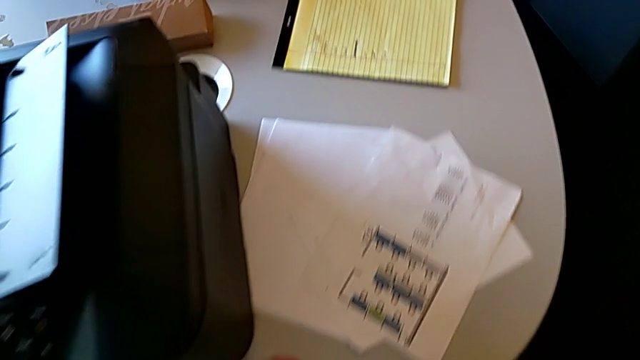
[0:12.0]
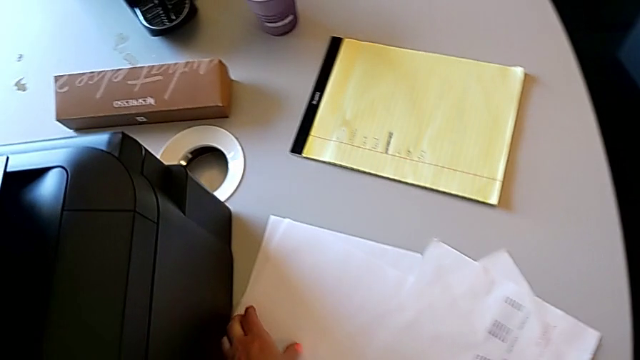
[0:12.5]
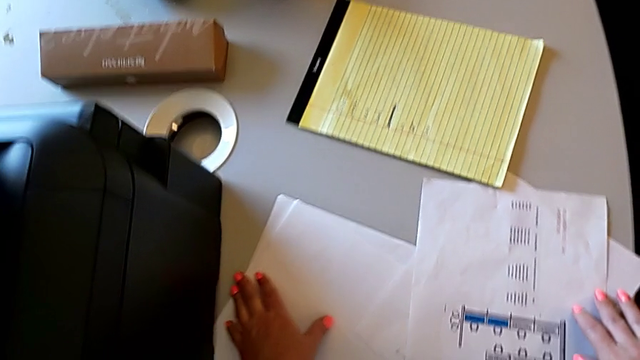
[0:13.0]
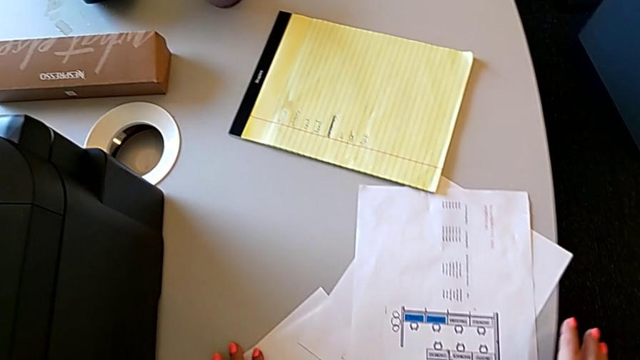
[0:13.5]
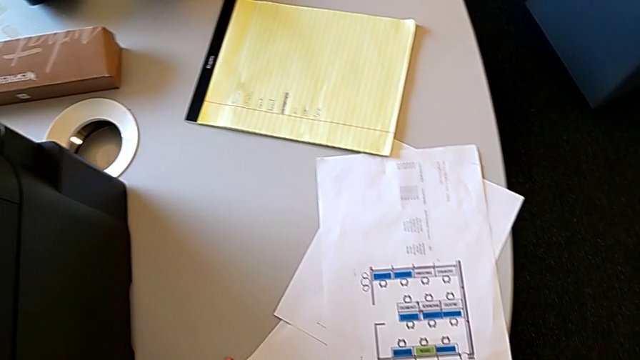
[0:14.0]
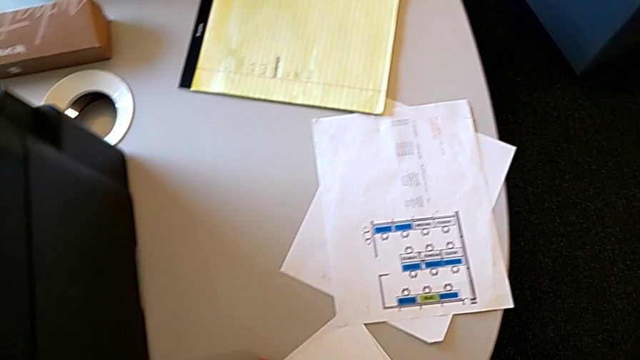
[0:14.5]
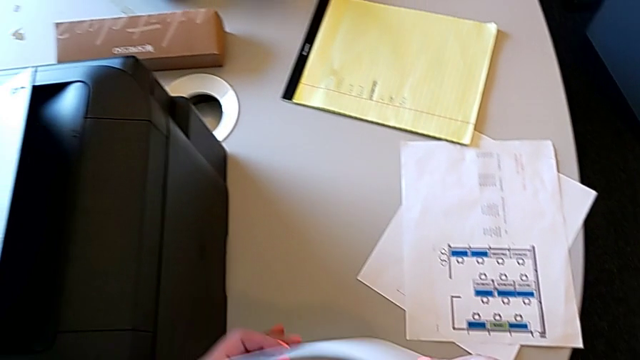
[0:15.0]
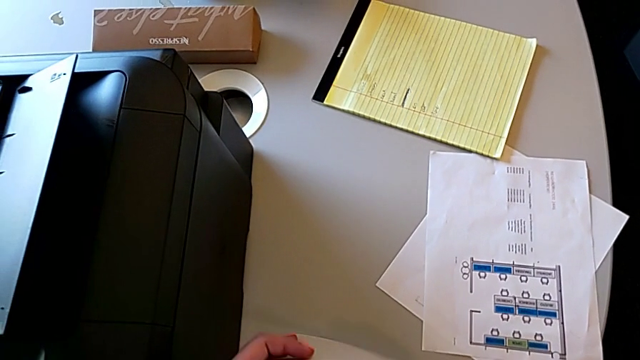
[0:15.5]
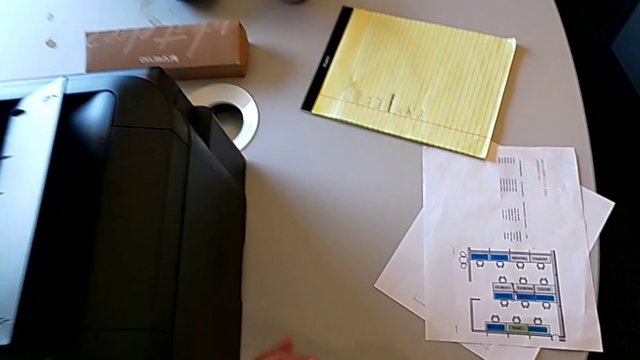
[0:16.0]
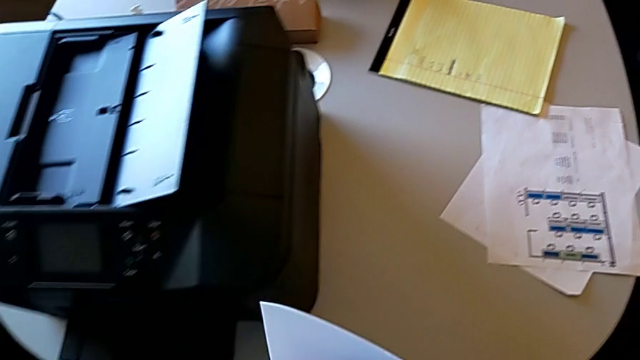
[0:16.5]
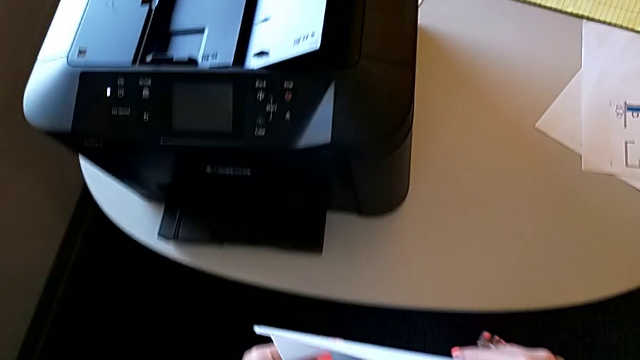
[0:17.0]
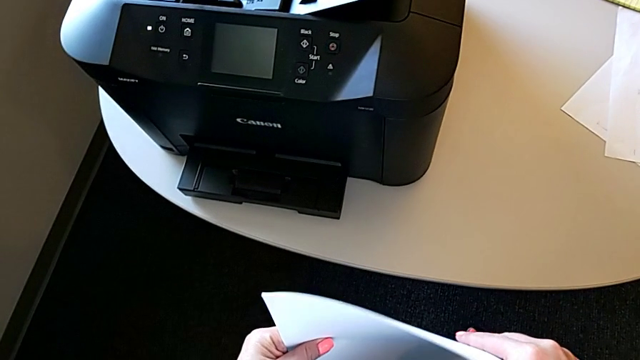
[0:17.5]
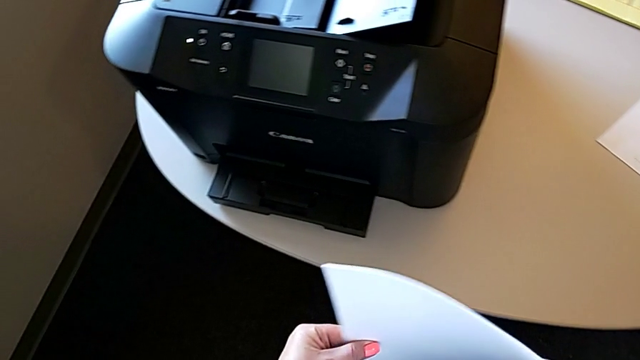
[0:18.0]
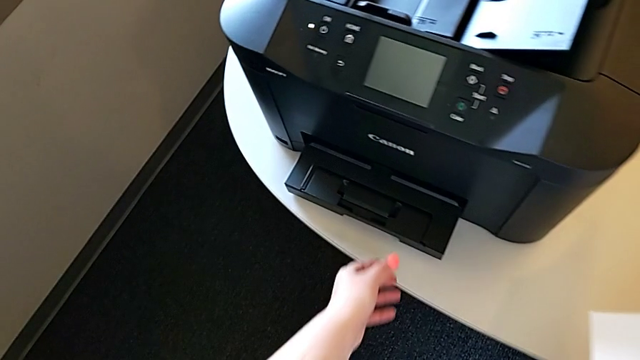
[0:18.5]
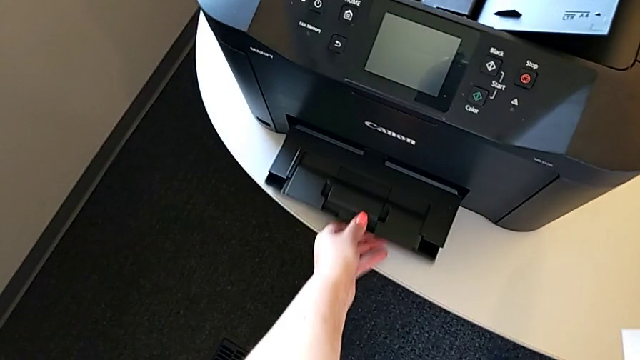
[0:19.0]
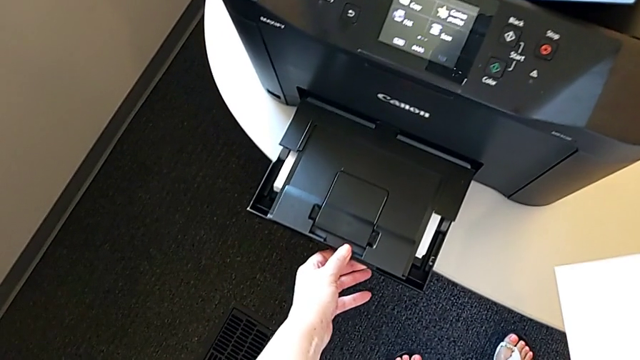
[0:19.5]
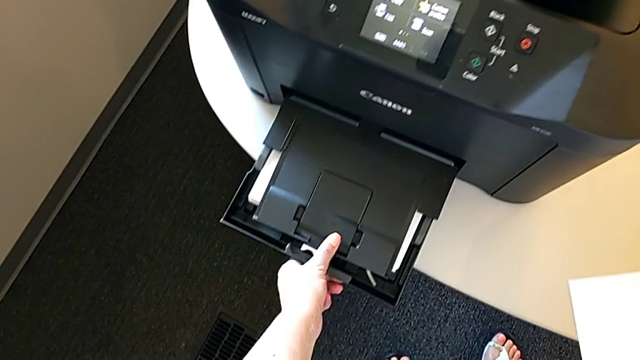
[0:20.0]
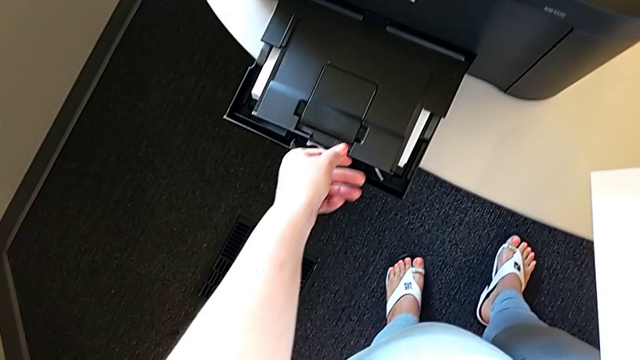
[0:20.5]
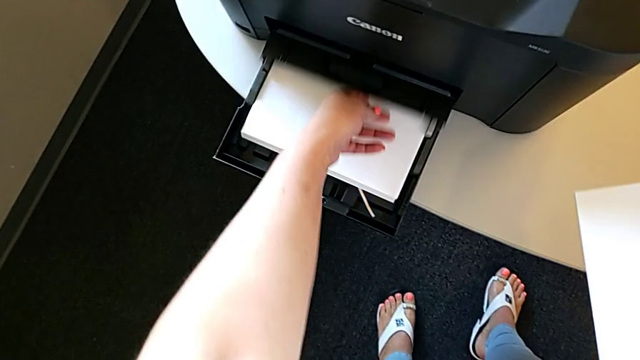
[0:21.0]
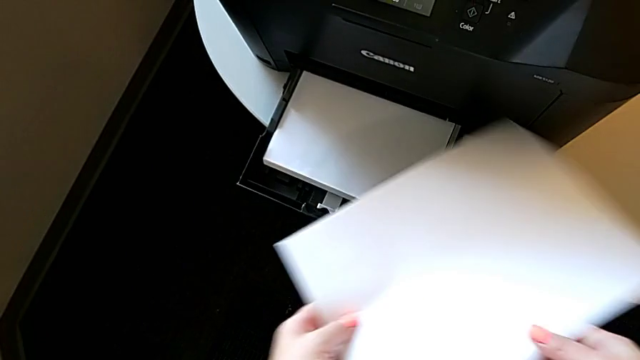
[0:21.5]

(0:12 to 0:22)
The camera wearer is loading the paper stack into the paper tray. They grab the white paper stack, align it, hold the paper stack, pull the paper tray out and push it.

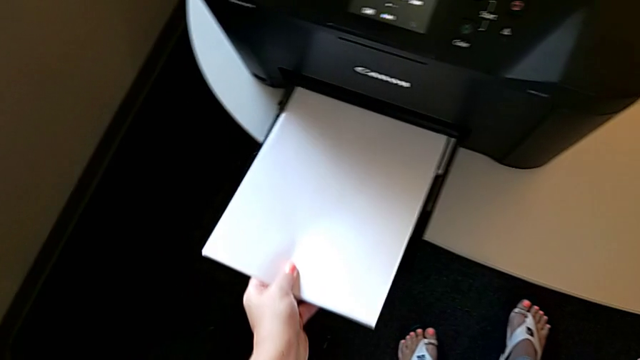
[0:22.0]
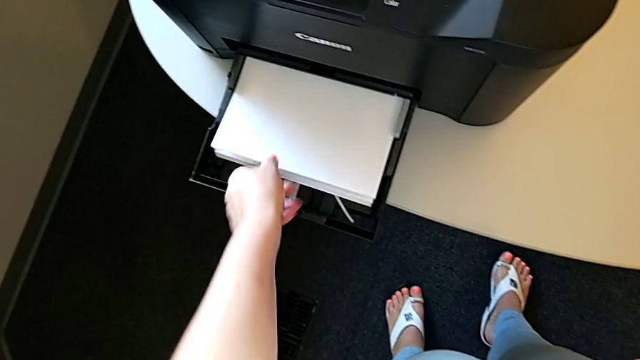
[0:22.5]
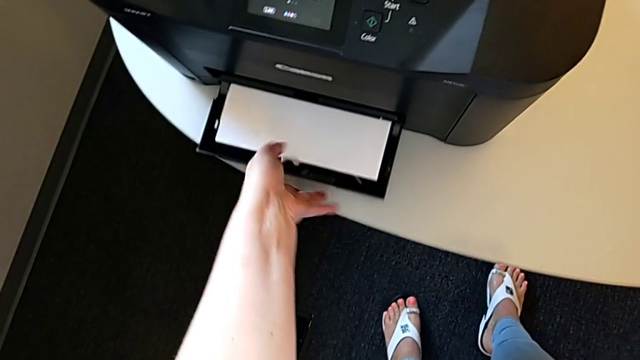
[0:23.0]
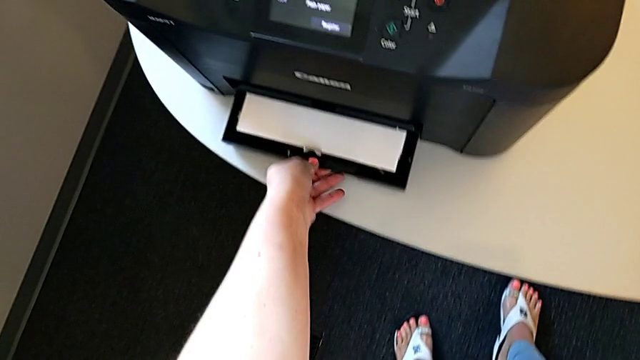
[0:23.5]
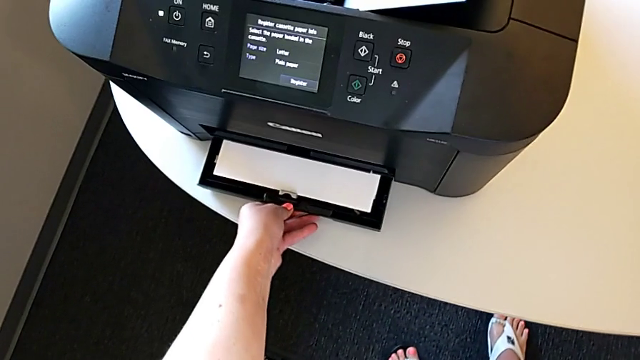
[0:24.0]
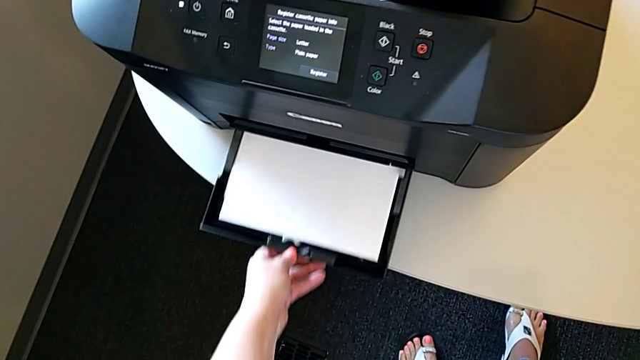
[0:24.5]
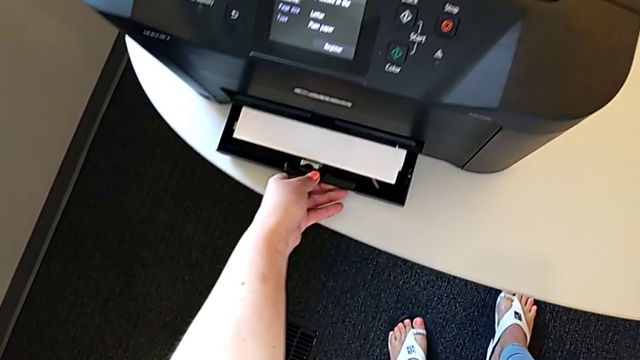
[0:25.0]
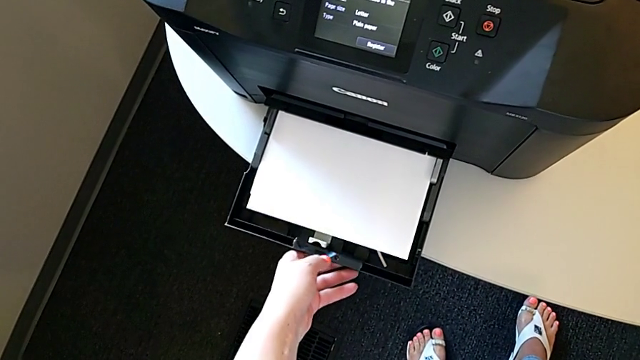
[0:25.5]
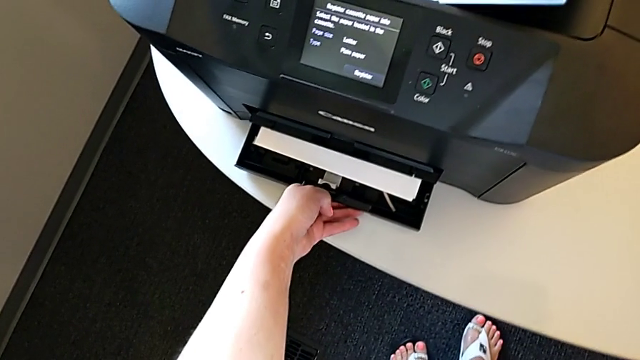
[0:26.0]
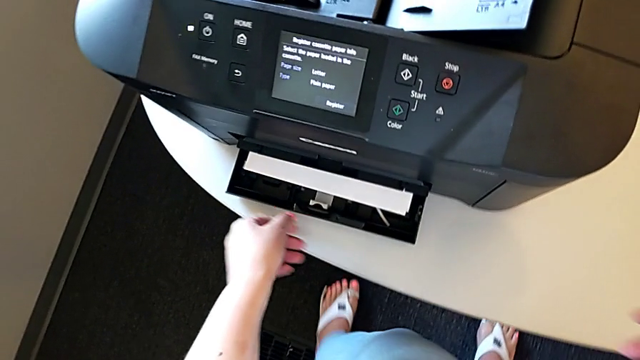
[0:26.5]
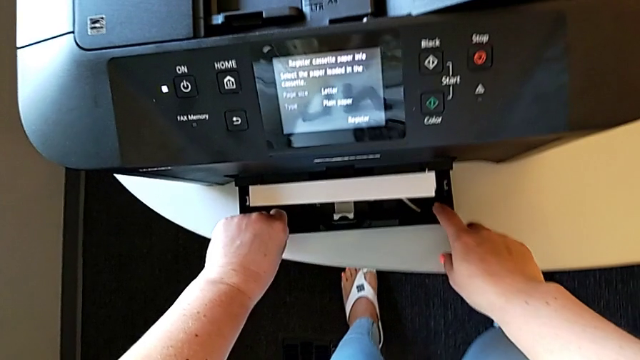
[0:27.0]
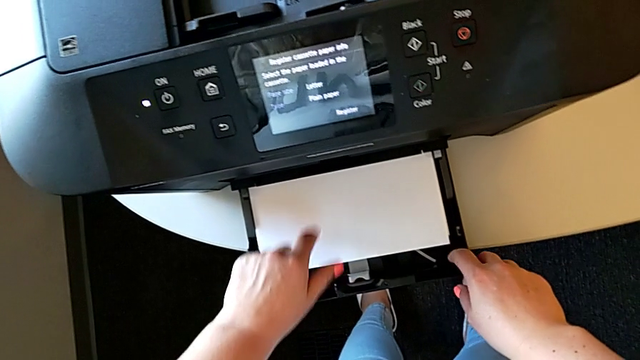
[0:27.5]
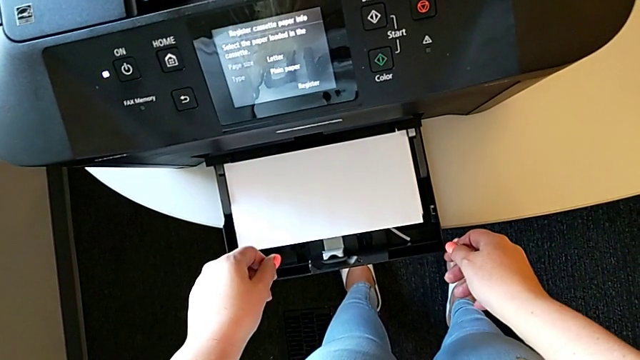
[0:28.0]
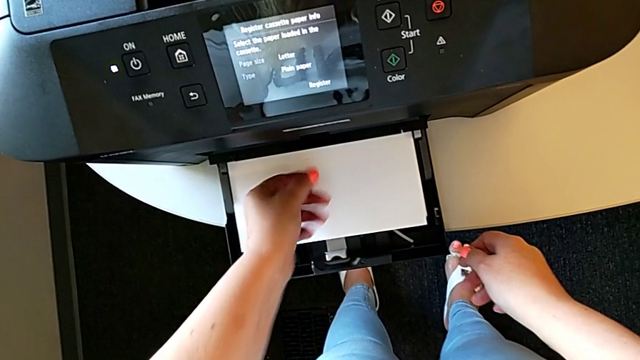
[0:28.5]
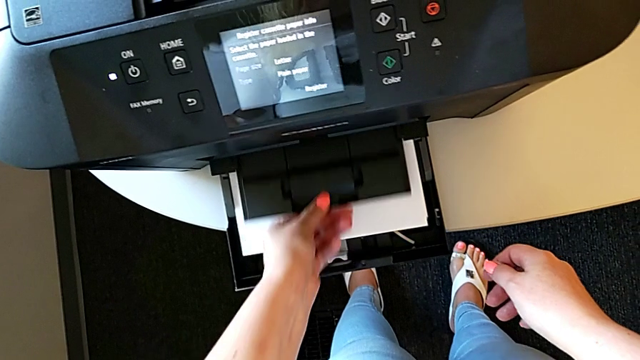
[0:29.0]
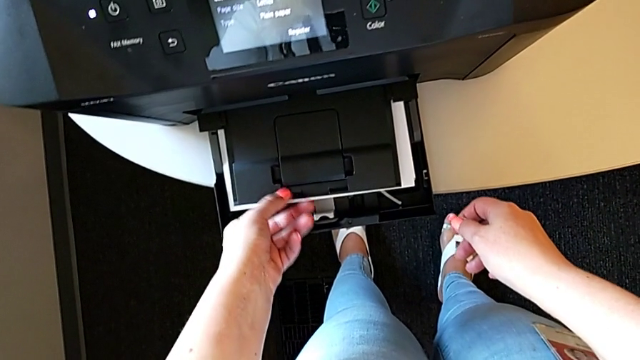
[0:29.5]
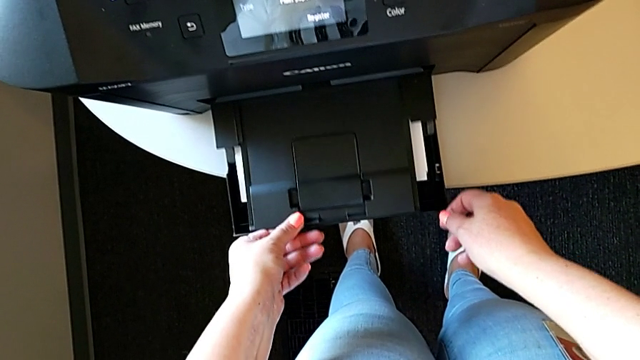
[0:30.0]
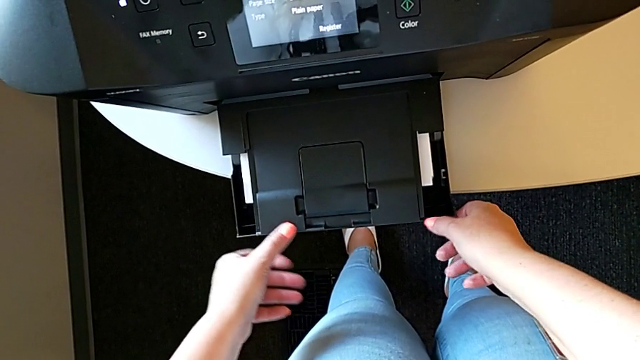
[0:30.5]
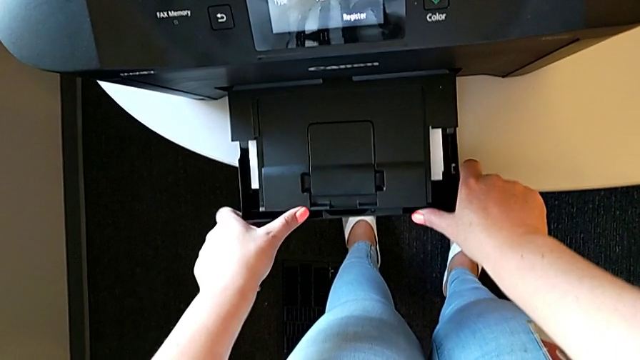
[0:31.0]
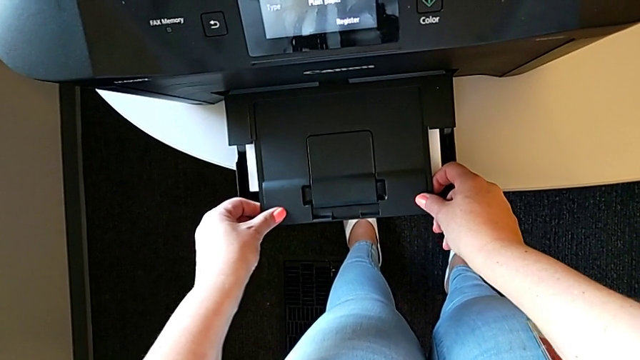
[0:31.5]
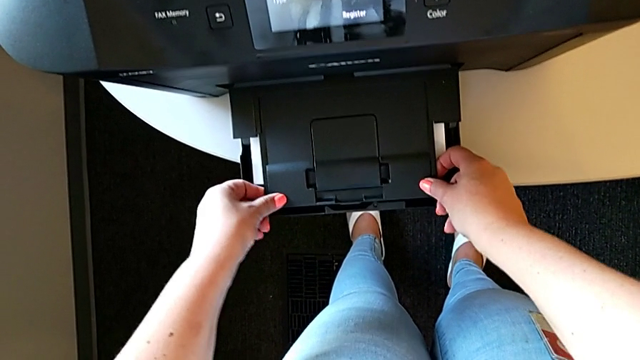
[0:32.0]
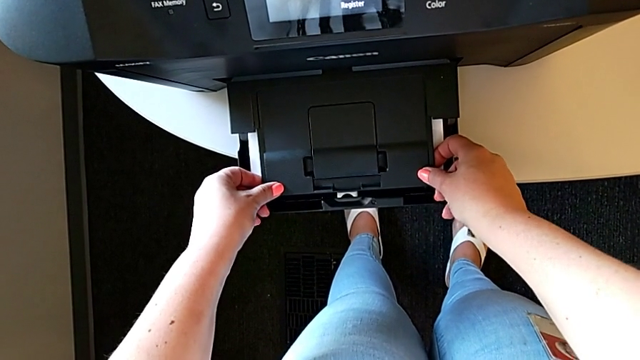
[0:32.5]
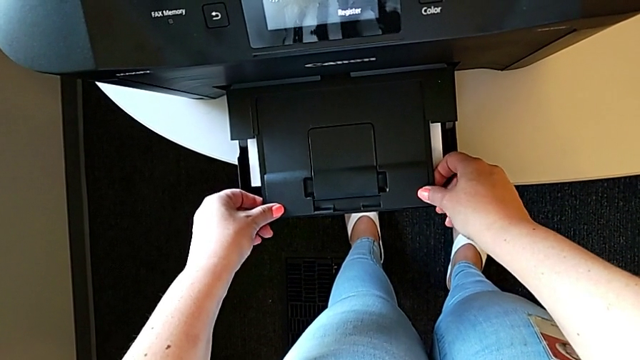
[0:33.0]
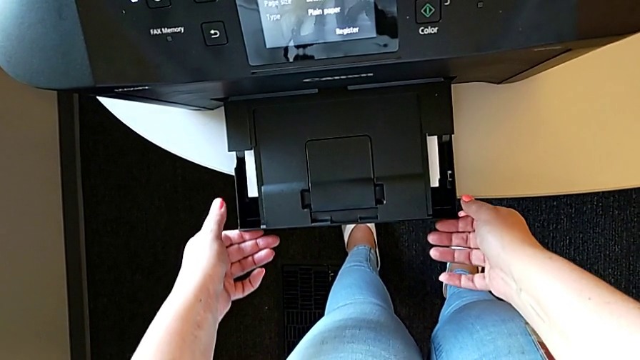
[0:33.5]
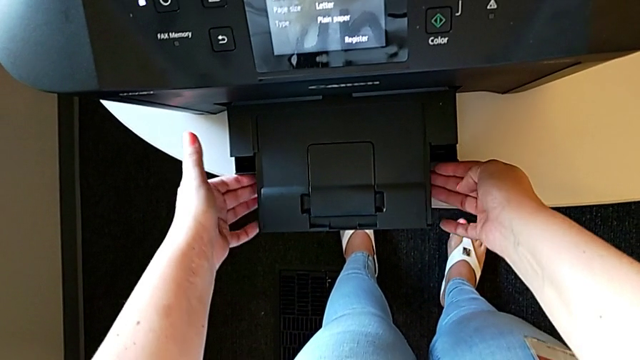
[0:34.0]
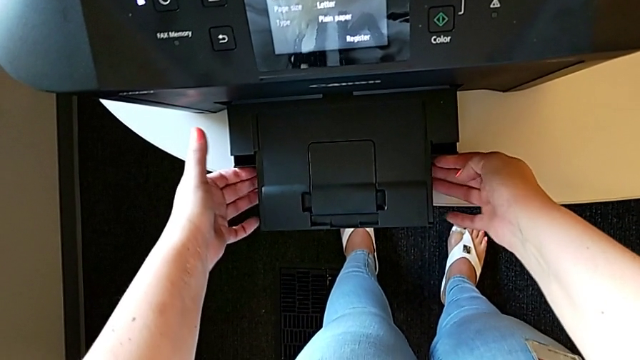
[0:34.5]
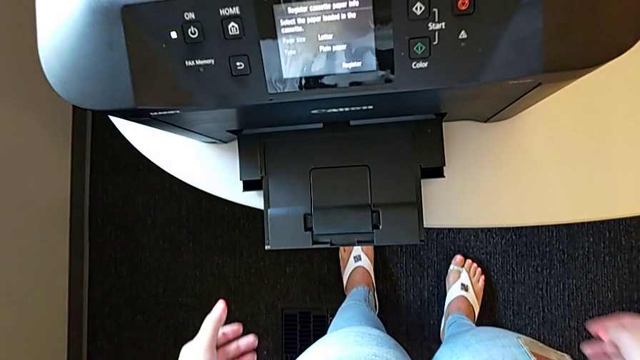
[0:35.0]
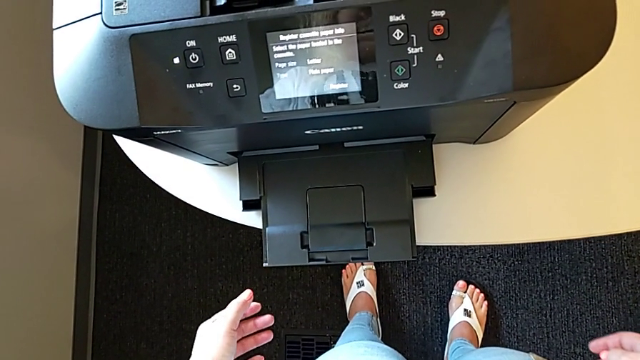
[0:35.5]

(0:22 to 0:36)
The camera wearer is loading the paper stack into the paper tray. They insert the paper stack, push the paper tray in, pull the paper tray four times, inspect the paper tray out and push it in.
